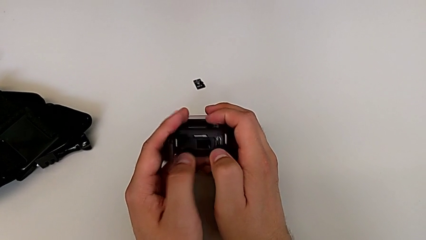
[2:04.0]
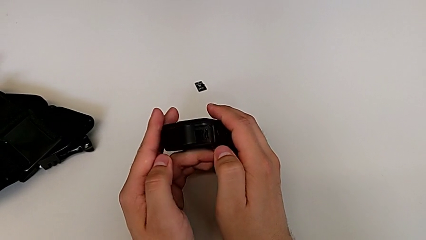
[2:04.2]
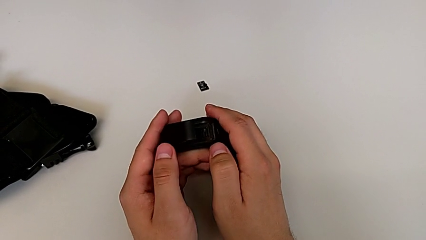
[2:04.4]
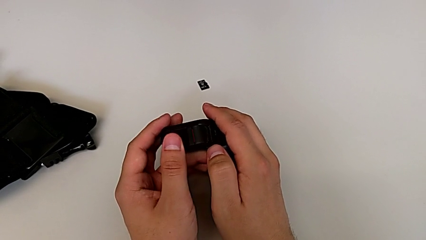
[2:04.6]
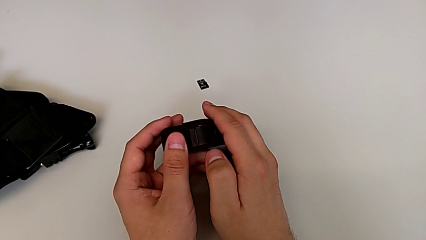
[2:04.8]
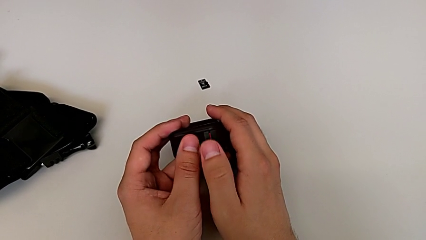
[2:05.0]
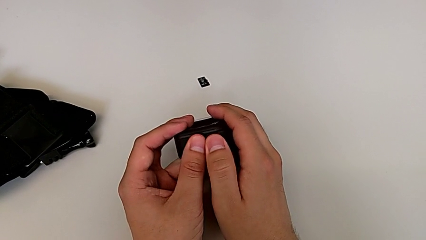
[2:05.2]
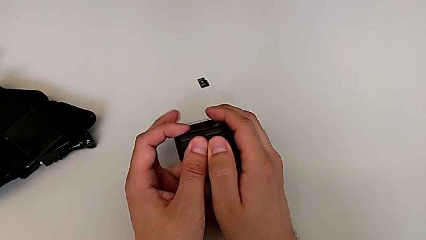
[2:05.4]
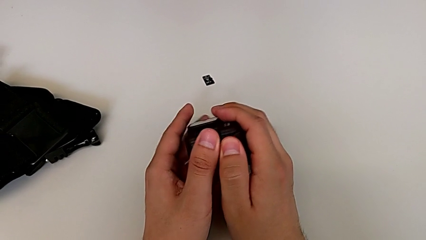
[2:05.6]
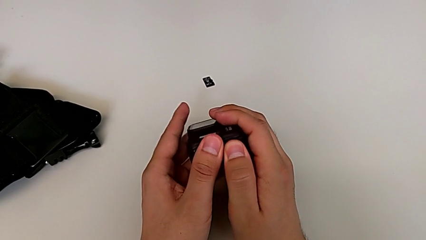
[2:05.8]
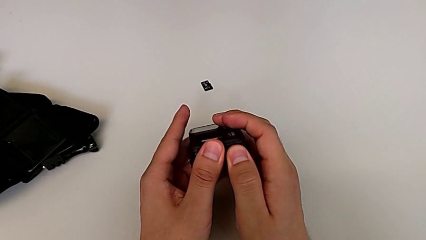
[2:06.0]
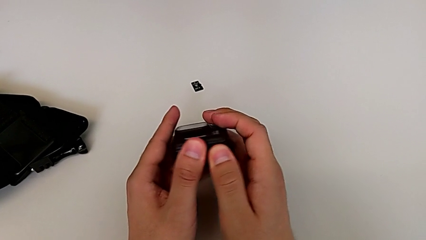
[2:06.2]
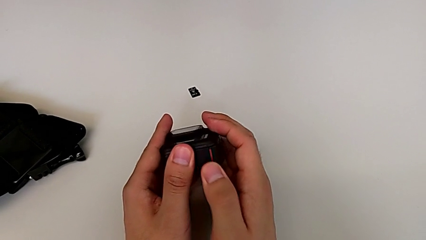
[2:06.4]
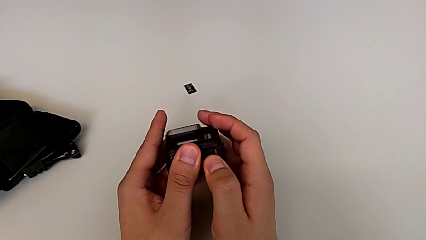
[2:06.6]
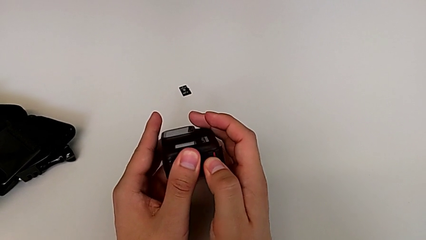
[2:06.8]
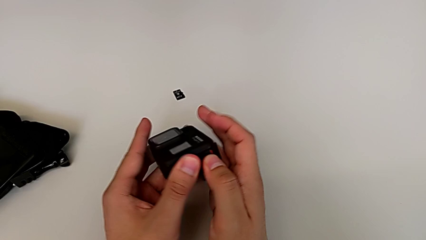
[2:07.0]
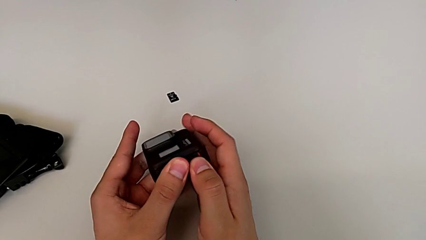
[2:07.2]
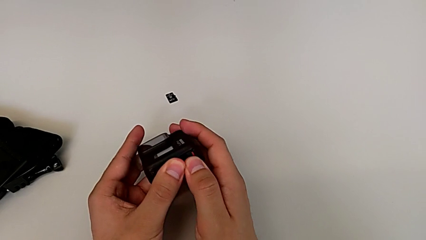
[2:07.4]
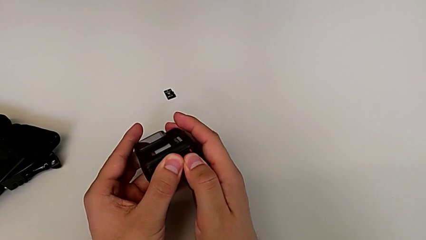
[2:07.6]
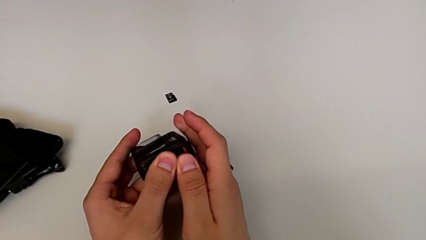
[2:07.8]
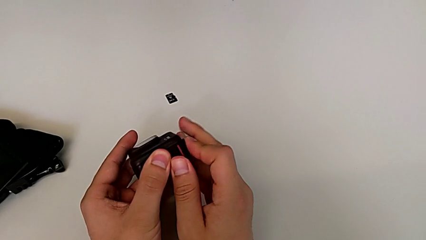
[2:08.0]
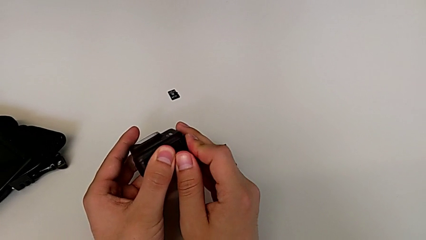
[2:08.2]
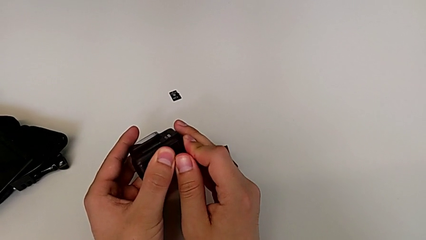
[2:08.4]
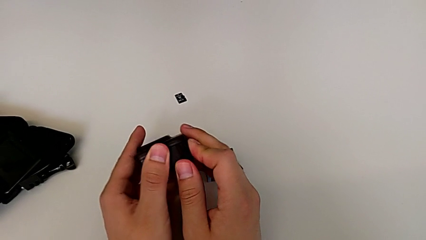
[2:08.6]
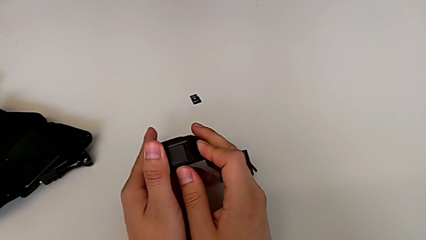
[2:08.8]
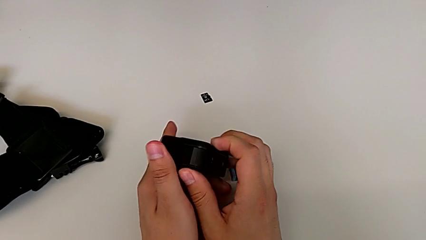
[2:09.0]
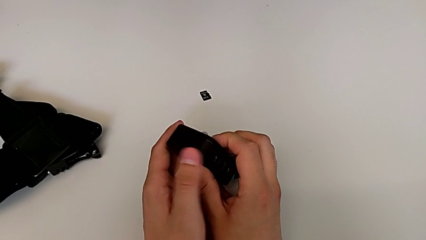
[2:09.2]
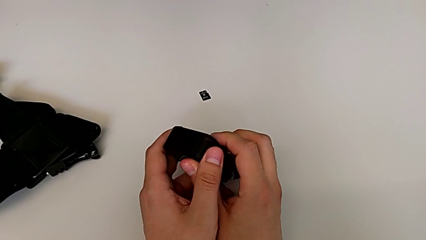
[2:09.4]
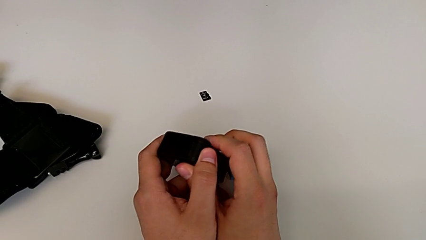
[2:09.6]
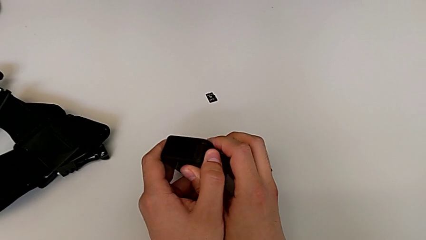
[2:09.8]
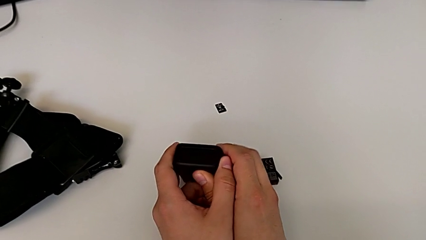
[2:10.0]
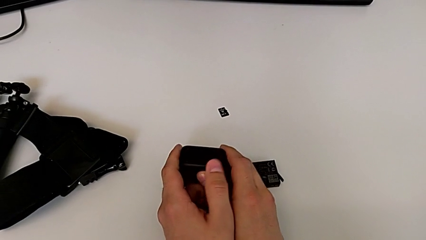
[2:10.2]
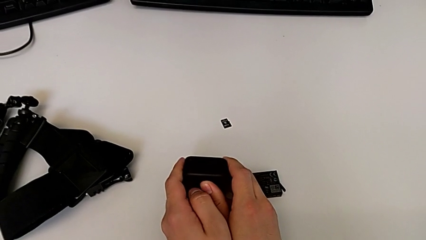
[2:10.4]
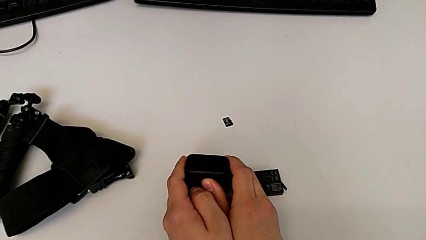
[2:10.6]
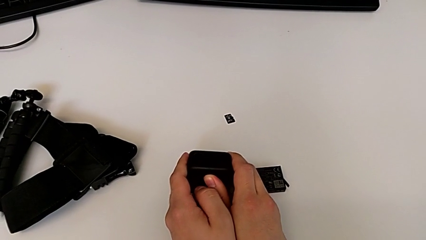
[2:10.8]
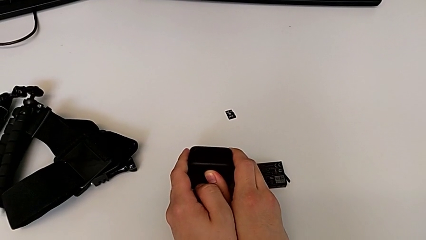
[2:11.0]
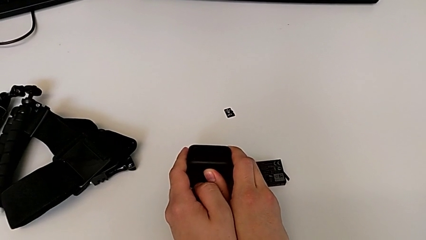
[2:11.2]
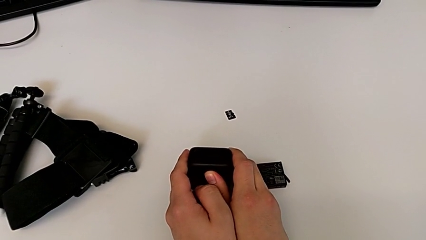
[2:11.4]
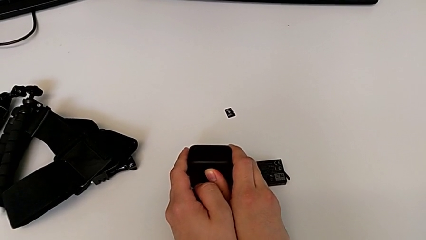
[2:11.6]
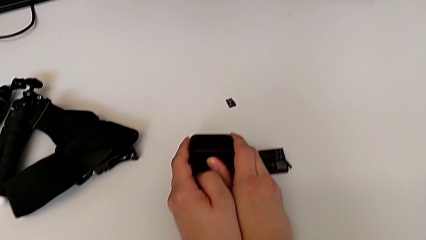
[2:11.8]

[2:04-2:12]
The camera wearer closes the battery door. They close the battery door, press it, lock it and place the GoPro.

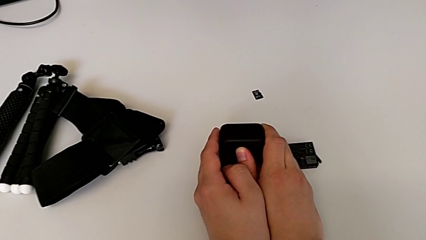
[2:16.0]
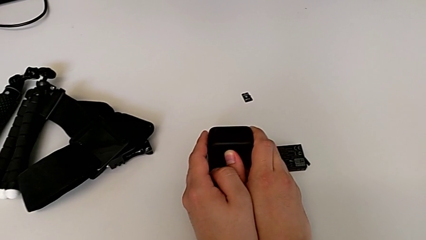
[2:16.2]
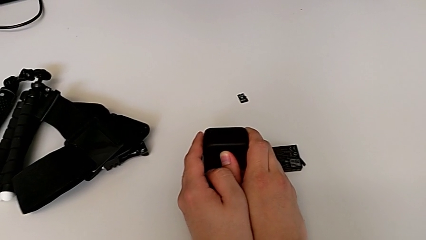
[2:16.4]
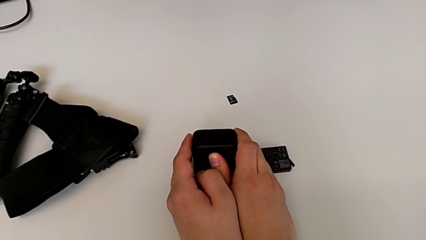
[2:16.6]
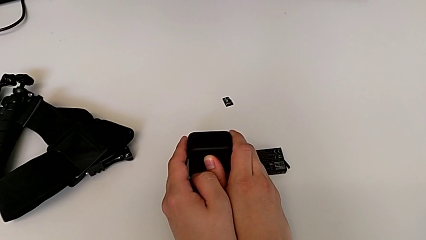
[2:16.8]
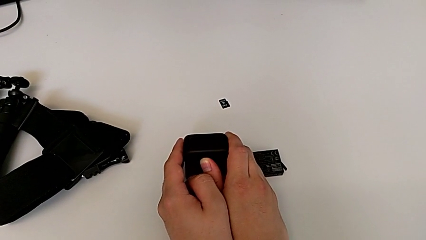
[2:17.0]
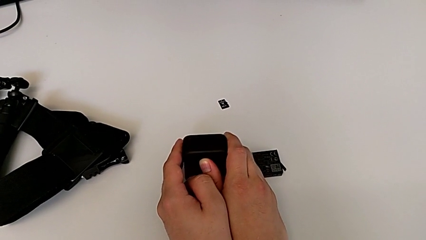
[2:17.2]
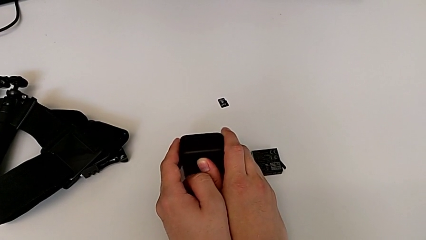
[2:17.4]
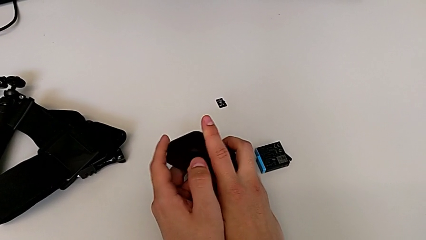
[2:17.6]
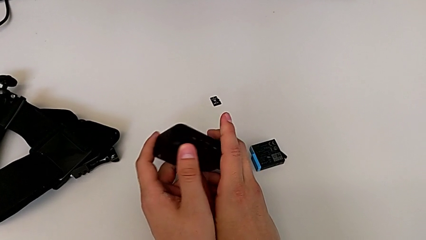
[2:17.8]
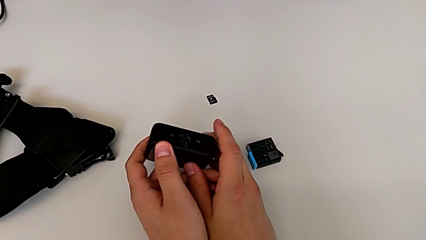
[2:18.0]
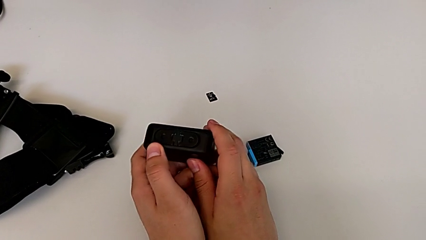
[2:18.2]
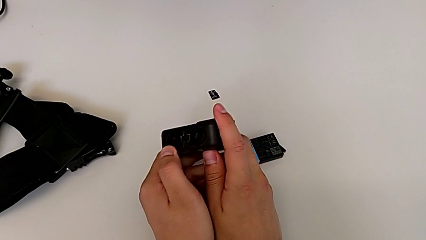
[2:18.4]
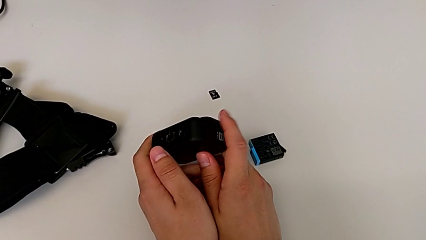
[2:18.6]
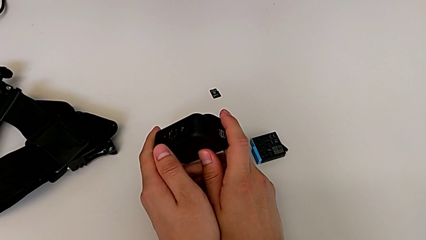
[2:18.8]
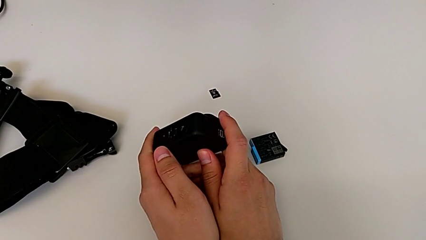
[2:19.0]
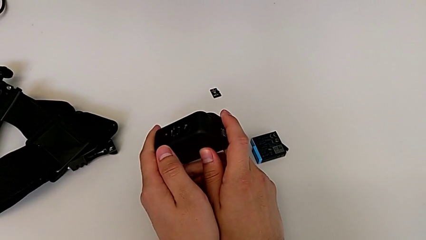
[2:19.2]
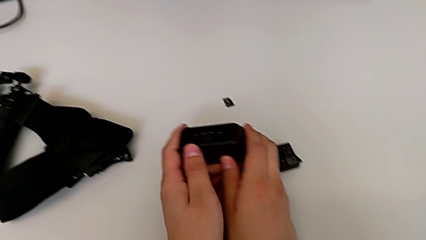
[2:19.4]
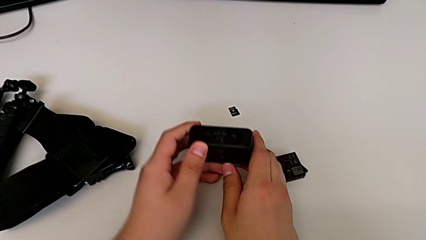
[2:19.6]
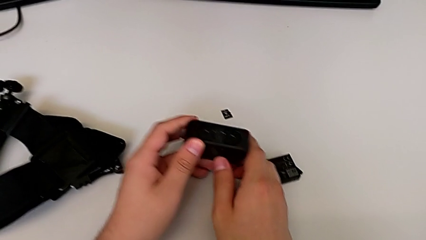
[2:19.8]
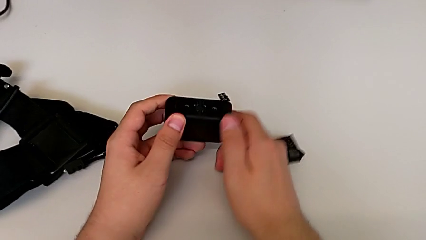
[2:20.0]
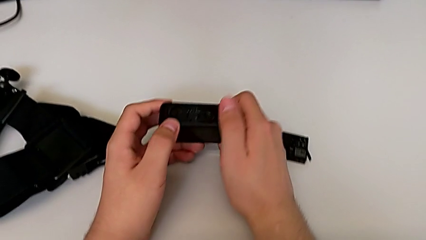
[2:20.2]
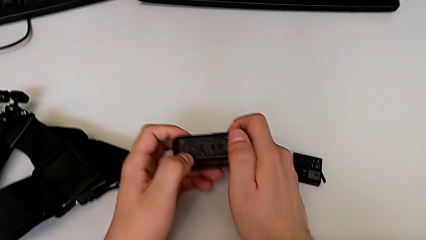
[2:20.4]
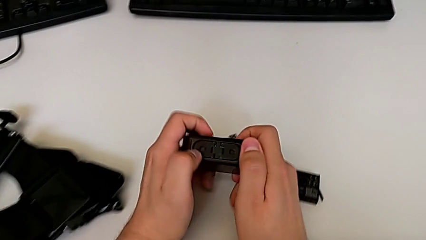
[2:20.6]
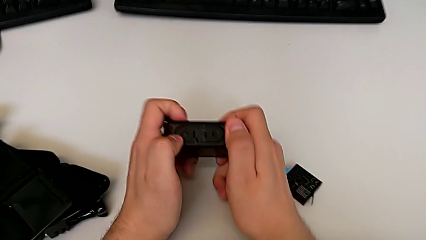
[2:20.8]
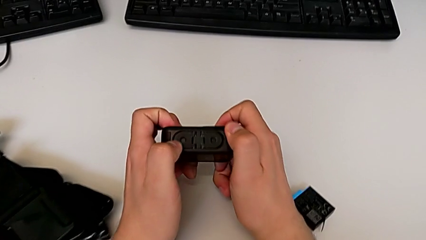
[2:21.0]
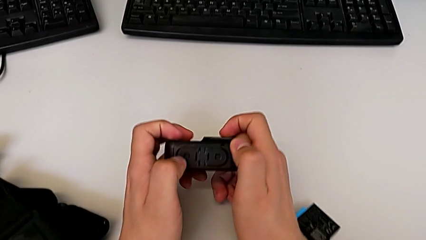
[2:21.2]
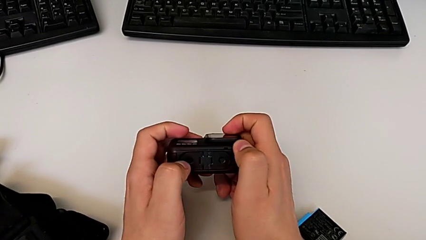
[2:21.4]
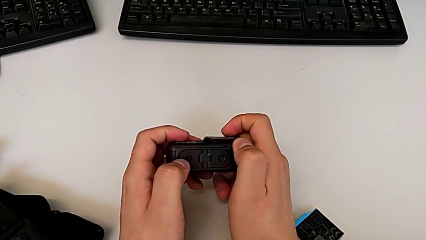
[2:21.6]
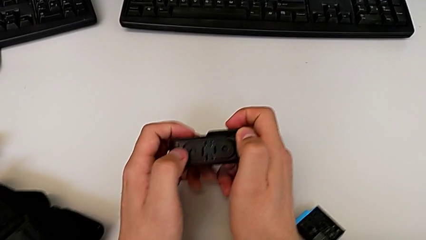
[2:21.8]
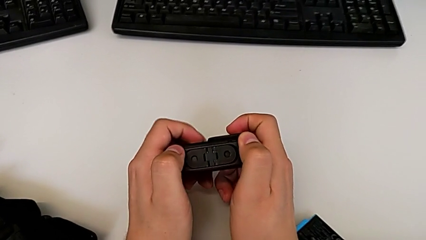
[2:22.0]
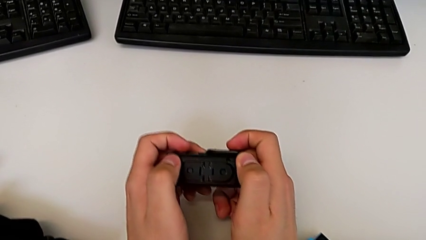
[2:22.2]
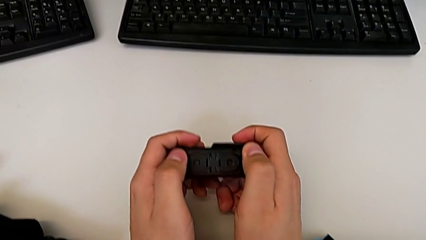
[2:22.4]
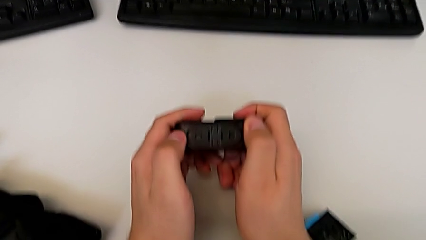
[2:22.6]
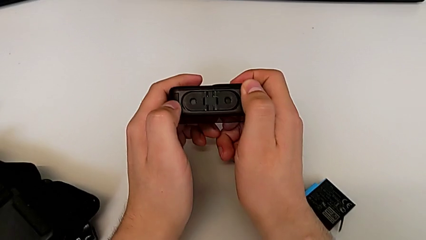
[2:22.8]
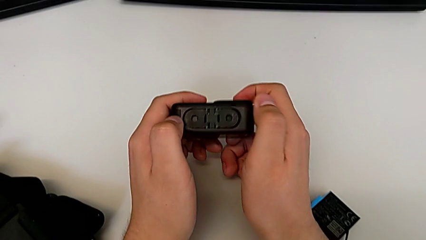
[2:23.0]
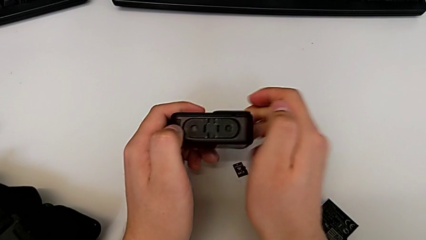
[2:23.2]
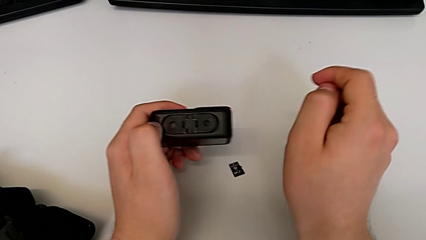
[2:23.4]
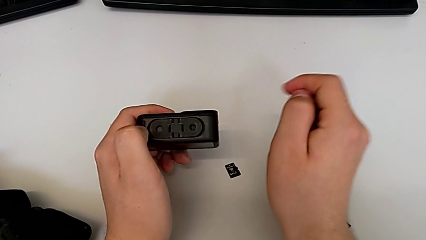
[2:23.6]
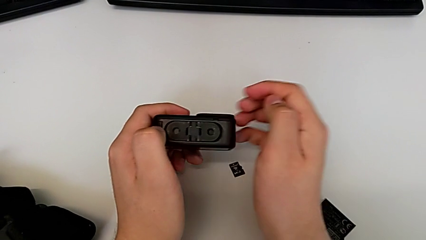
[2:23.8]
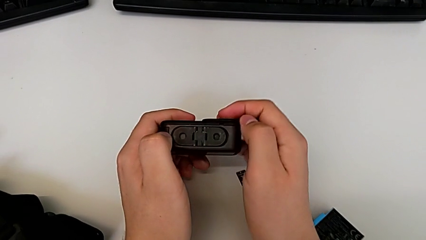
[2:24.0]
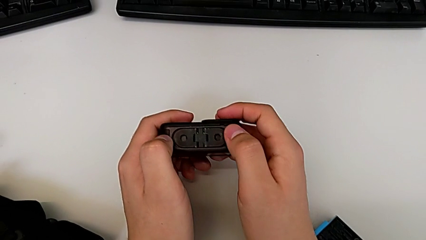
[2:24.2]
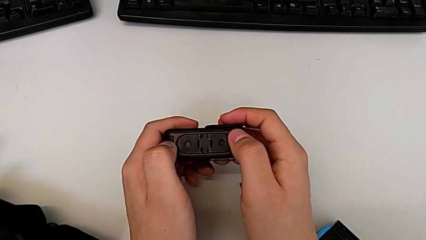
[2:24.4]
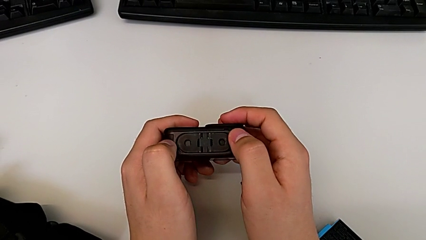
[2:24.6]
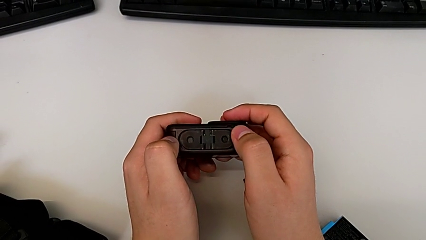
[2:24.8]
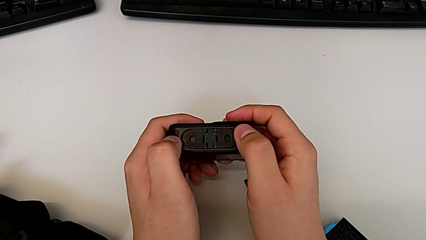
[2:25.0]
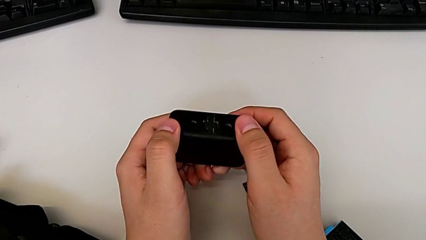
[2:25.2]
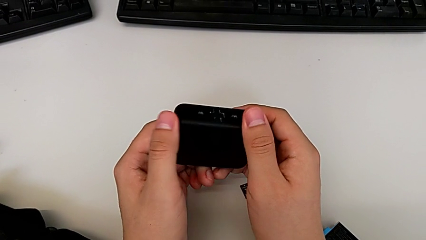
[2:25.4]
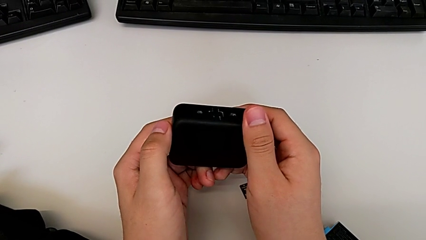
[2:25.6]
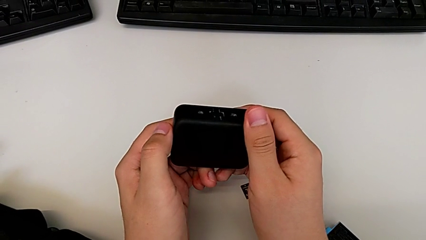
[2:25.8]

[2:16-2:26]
The camera wearer is exchanging the micro SD card of the GoPro. They rotate the GoPro and inspect it.
